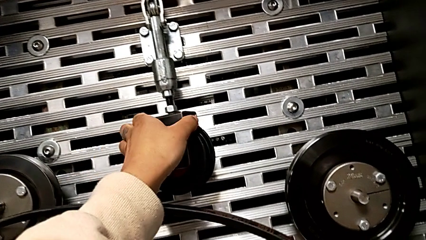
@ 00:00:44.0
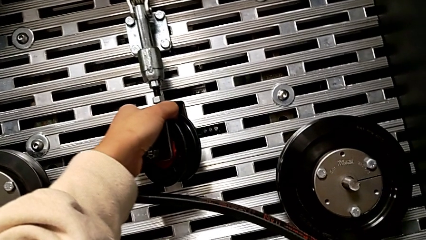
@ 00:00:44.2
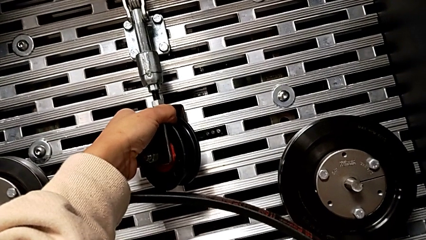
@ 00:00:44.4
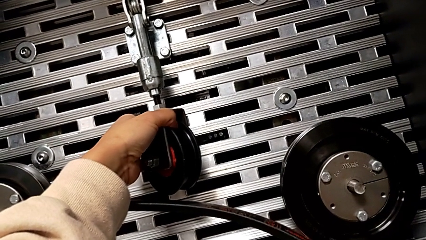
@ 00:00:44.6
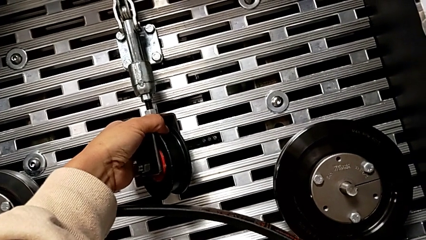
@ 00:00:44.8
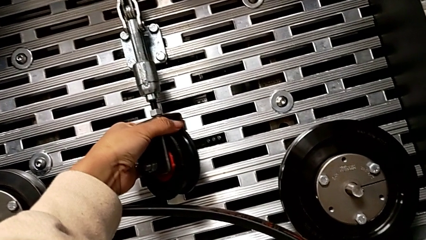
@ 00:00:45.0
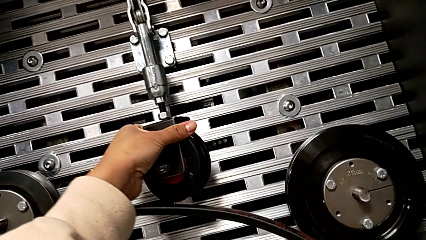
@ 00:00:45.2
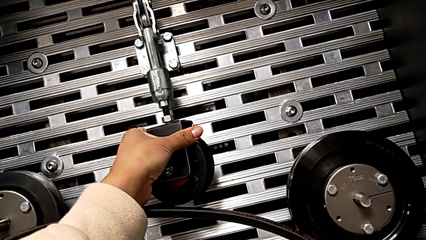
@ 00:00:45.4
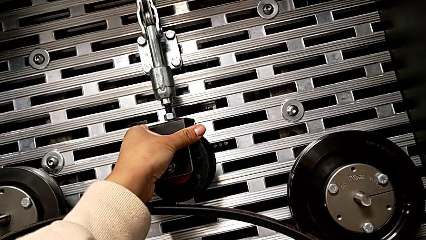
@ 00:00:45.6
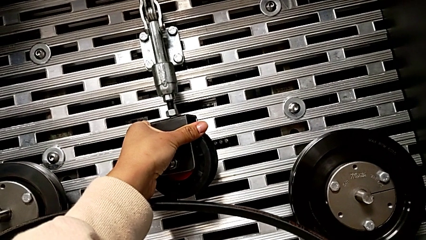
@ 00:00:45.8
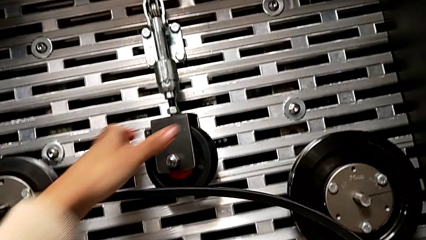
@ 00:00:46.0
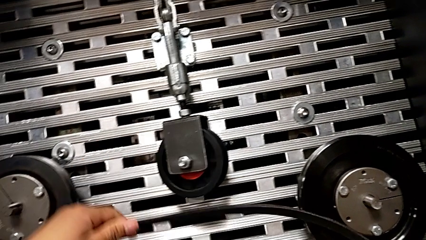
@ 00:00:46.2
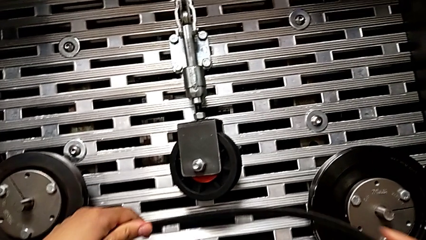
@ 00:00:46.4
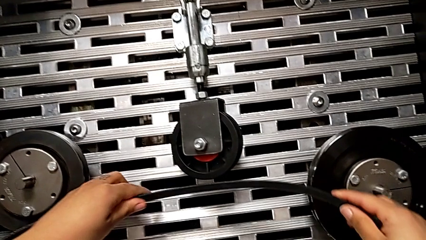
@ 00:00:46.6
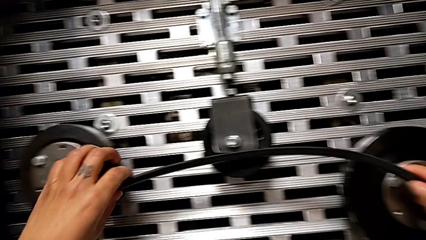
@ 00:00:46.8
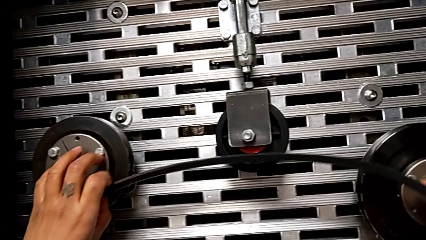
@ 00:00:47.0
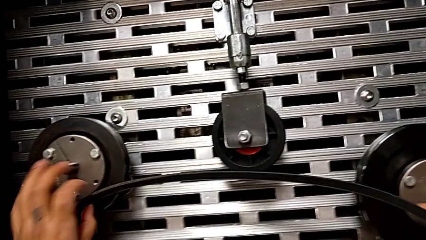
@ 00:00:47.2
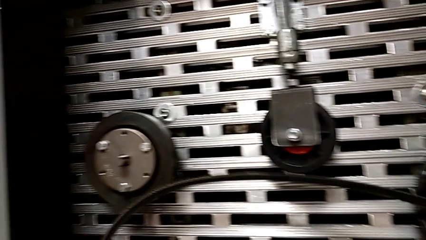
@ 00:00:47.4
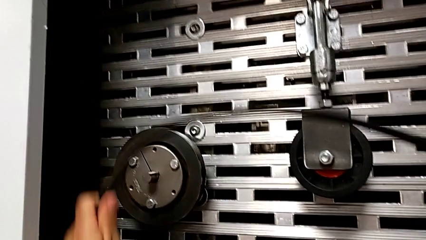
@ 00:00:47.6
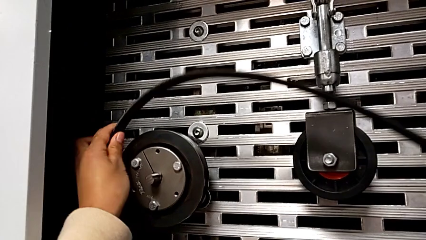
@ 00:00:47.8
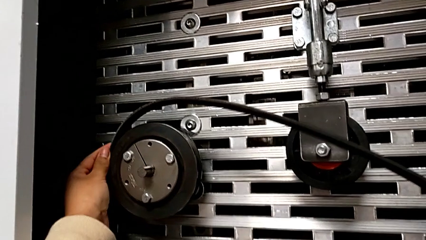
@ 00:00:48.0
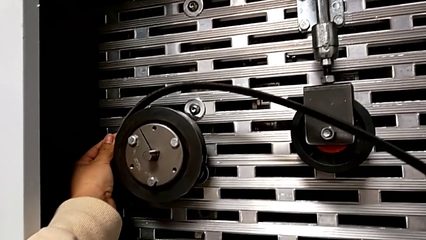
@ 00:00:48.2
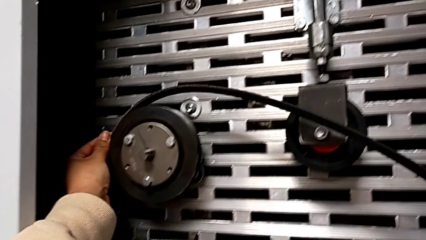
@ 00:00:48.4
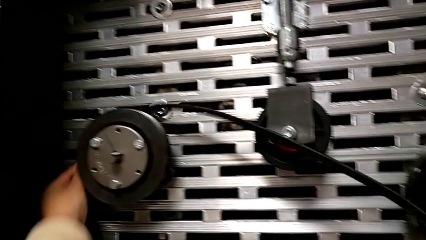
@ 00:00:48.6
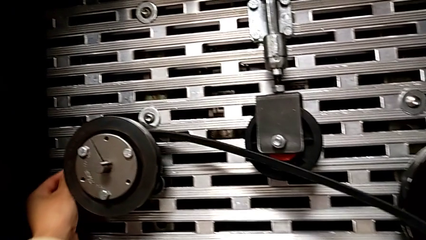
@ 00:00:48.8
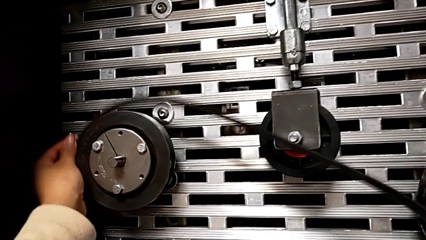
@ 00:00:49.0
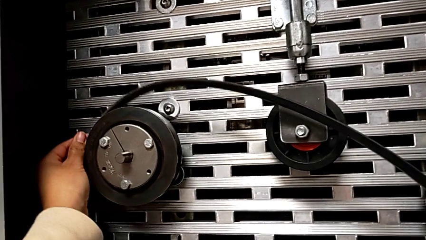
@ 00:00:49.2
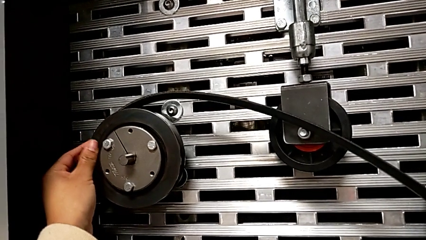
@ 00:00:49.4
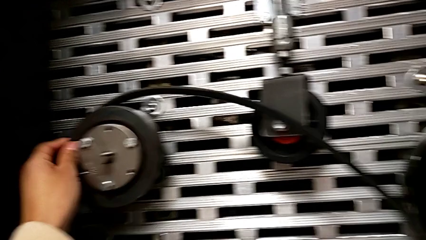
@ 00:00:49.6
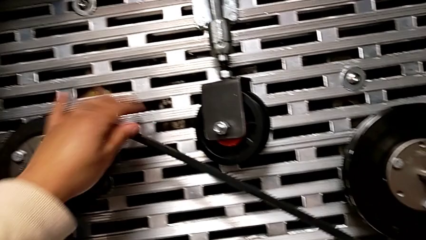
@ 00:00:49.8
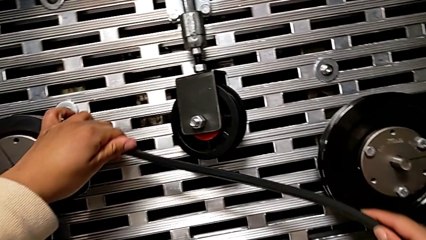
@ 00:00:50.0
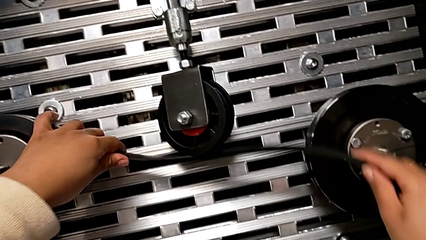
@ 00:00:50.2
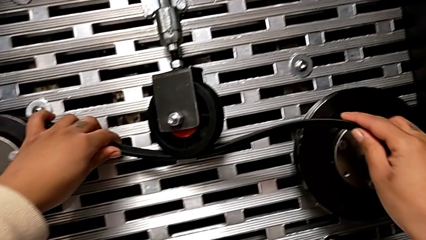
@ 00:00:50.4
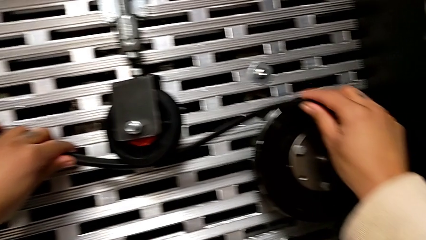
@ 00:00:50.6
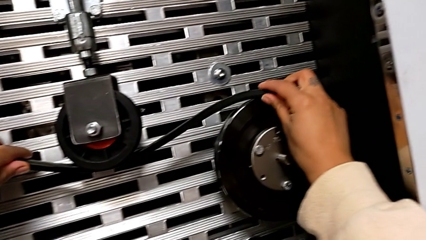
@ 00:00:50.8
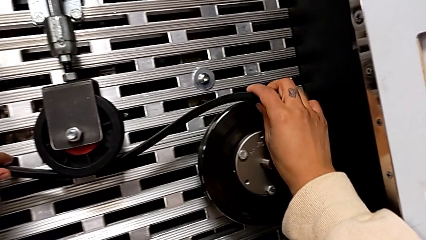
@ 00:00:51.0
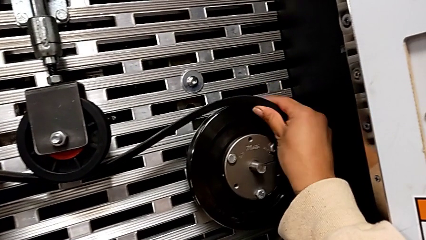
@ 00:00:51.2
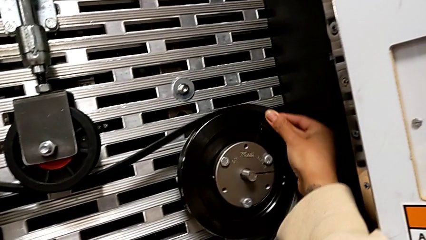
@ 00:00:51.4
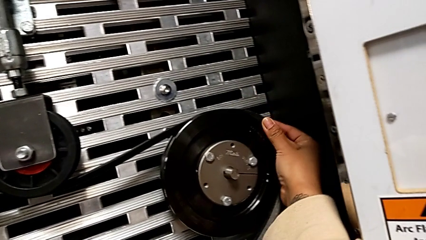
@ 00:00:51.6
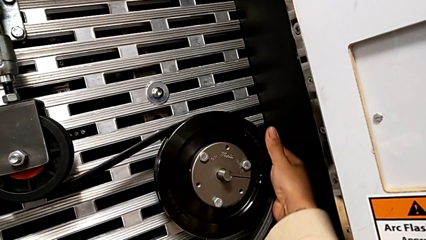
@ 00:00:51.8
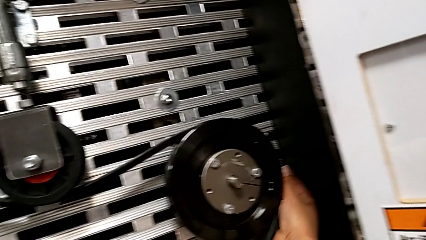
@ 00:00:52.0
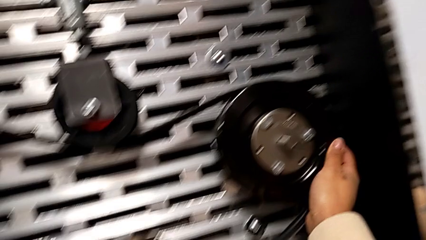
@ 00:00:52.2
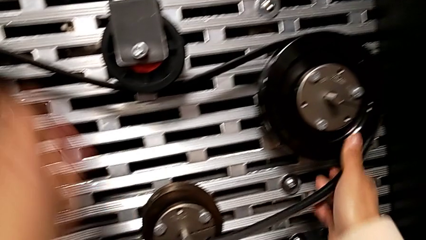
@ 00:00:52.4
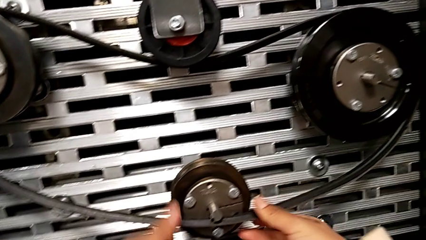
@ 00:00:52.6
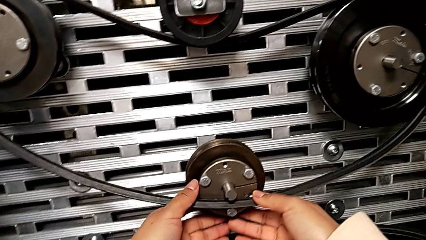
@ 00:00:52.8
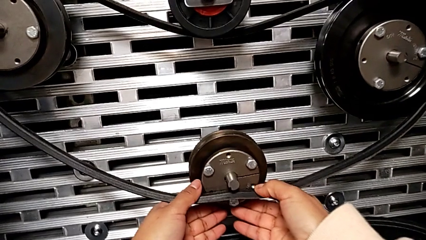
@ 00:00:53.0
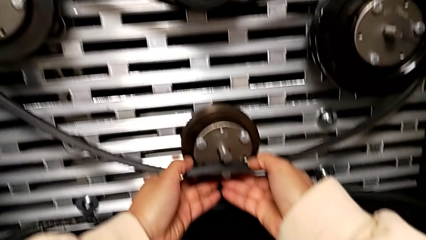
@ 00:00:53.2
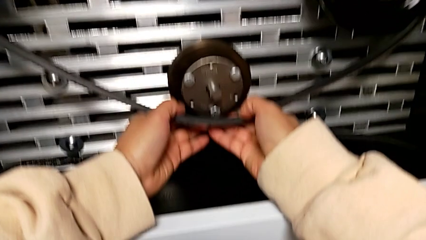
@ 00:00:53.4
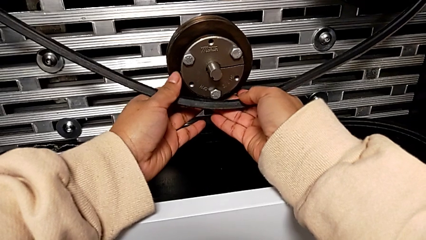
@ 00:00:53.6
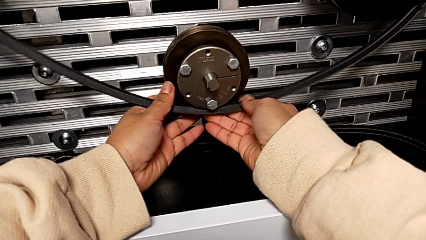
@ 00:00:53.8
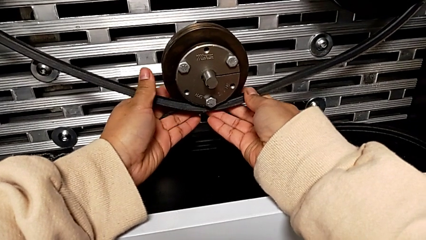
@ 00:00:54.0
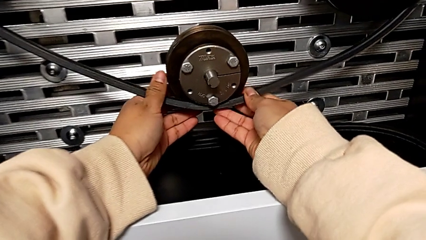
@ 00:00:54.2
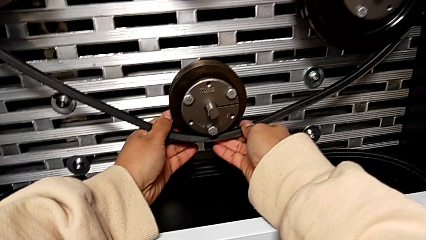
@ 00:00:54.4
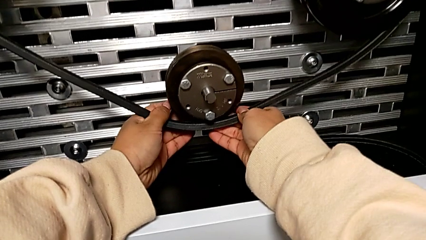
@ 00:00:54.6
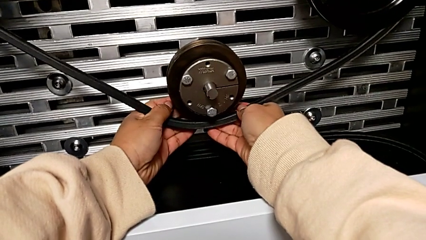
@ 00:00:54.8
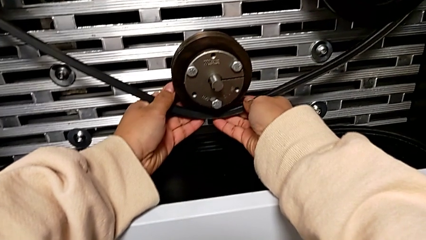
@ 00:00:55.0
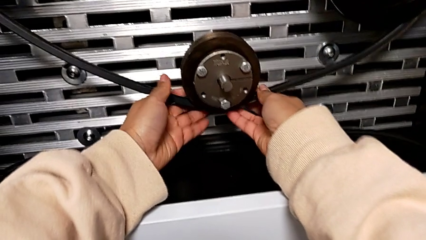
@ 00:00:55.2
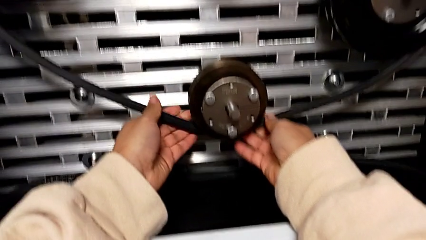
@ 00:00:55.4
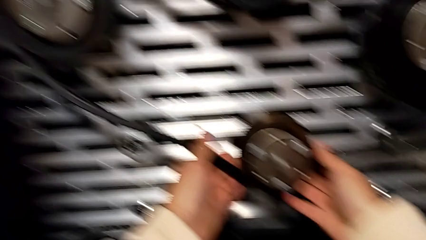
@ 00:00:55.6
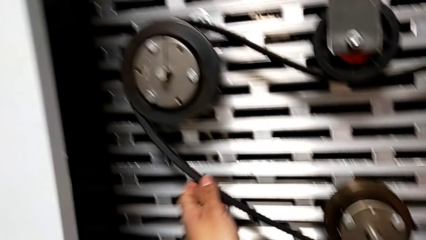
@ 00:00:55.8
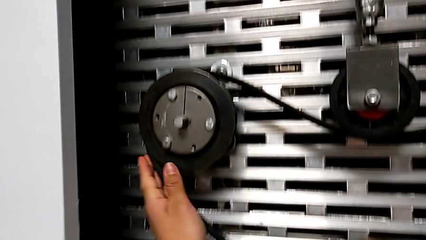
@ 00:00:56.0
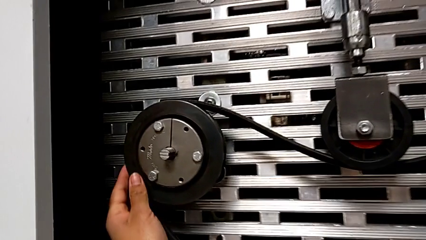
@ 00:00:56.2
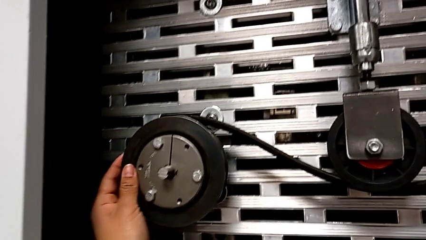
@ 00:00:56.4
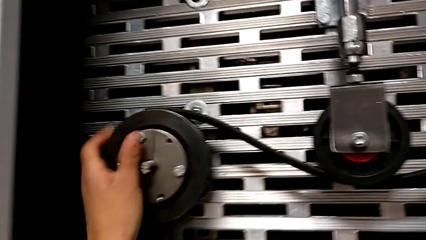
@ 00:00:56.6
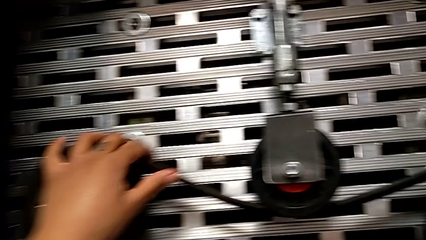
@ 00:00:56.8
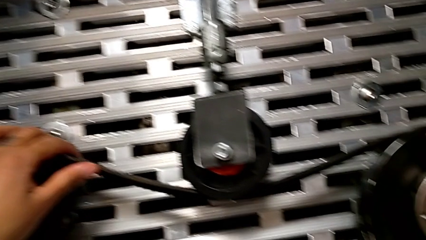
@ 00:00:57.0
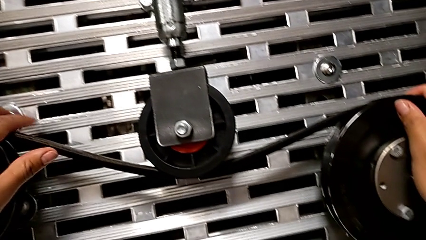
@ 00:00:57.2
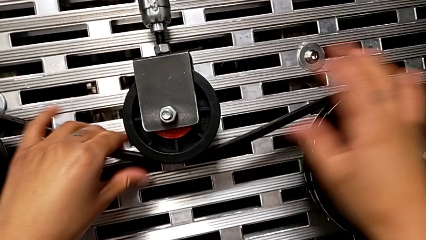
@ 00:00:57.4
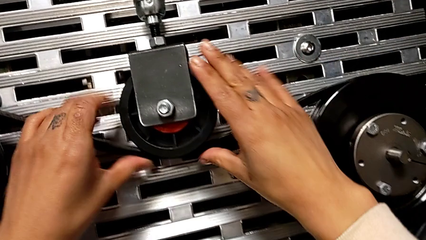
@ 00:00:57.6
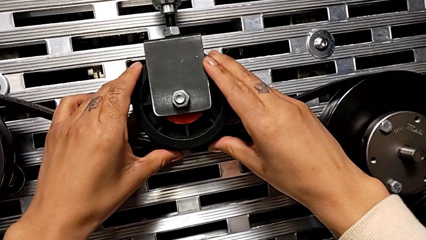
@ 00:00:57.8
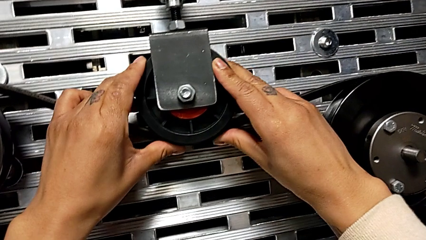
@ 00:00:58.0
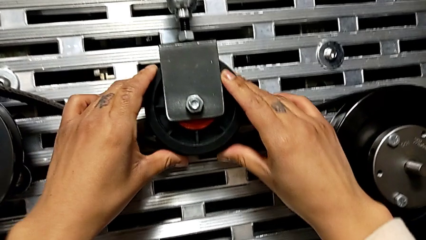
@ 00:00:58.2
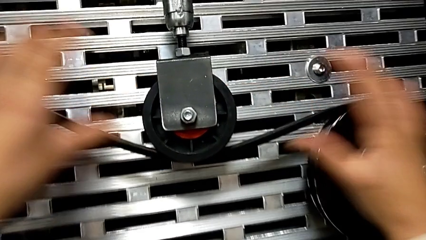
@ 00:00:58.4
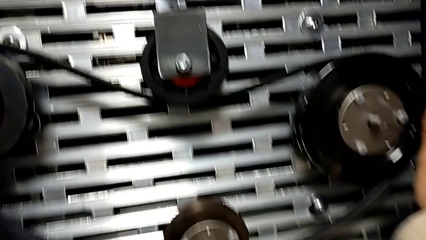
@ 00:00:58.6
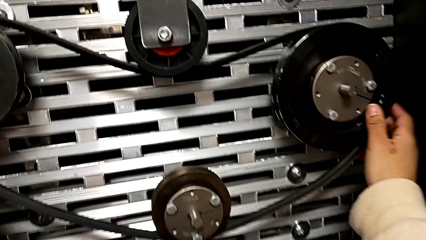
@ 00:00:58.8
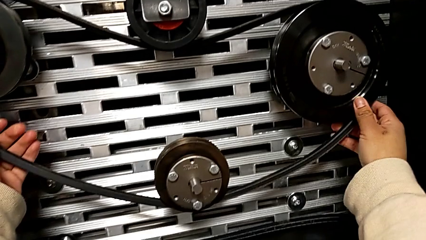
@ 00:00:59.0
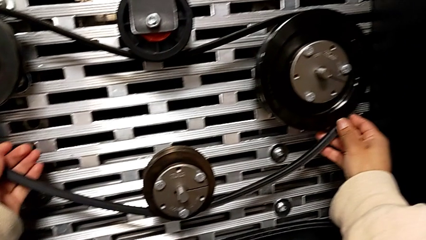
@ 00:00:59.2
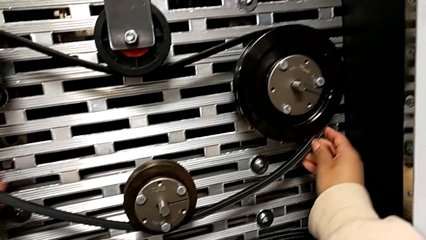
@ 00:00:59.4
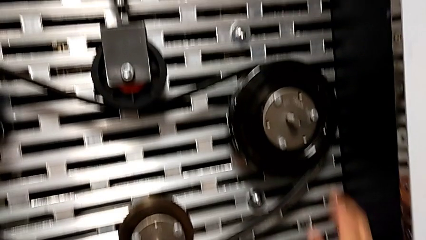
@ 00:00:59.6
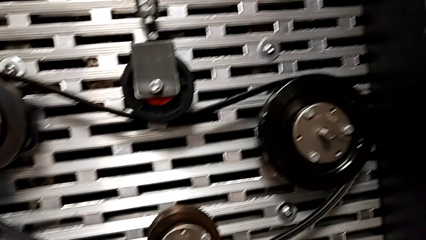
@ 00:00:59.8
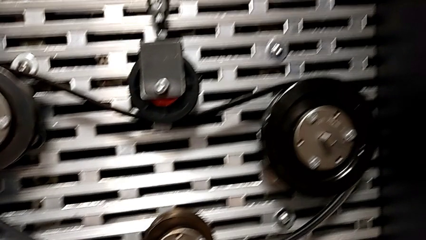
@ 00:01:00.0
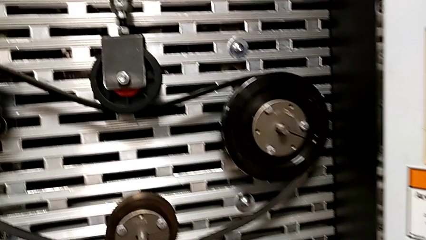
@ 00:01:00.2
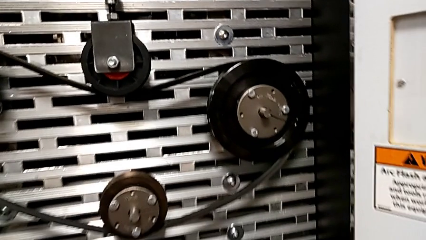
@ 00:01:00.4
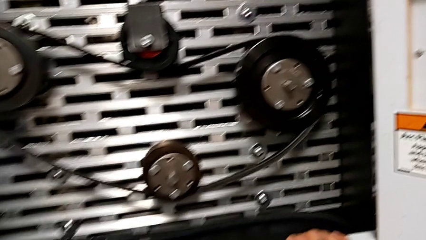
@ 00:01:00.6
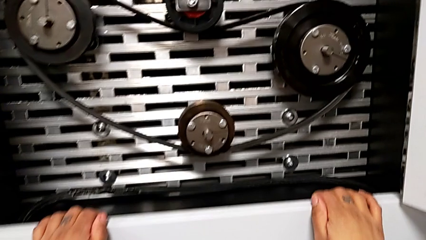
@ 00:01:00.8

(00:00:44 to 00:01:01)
The camera wearer is assembling the new belt. They rotate the wheel, assemble the belt and align it.
